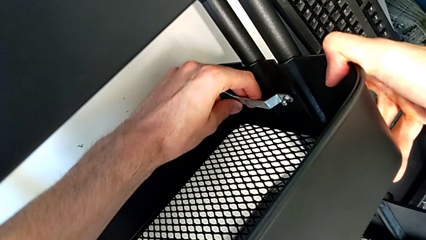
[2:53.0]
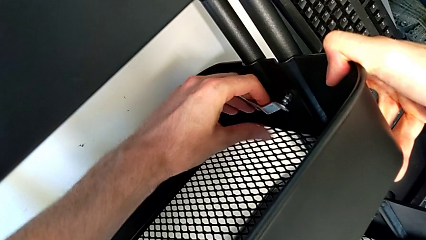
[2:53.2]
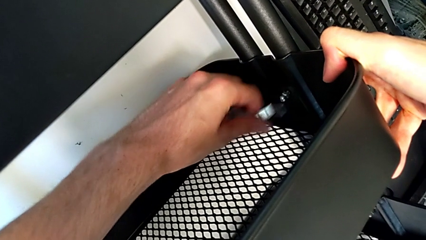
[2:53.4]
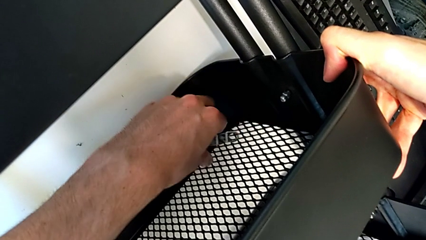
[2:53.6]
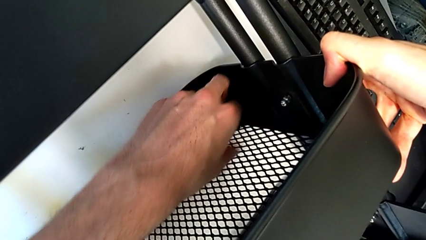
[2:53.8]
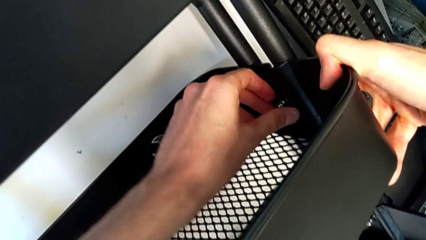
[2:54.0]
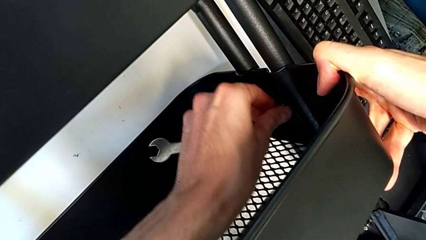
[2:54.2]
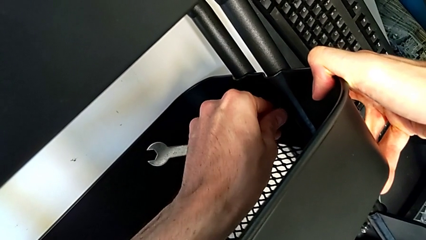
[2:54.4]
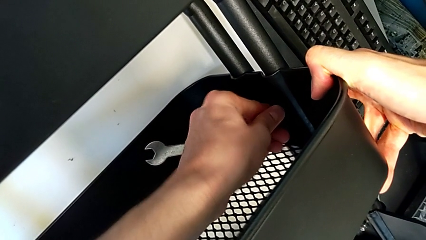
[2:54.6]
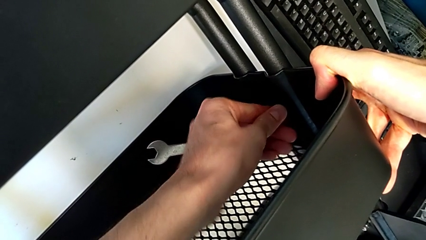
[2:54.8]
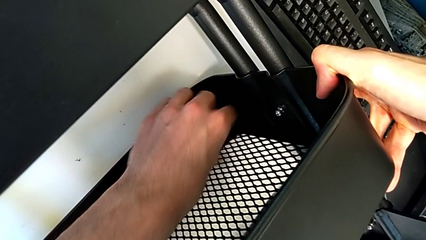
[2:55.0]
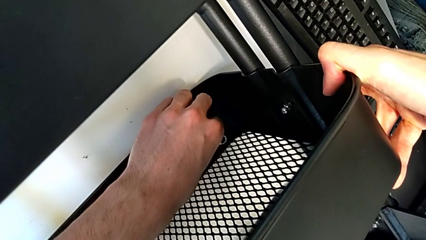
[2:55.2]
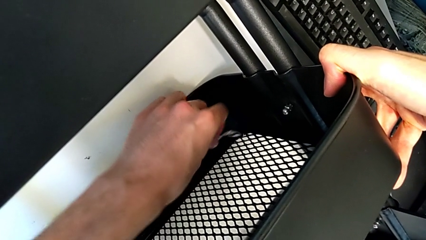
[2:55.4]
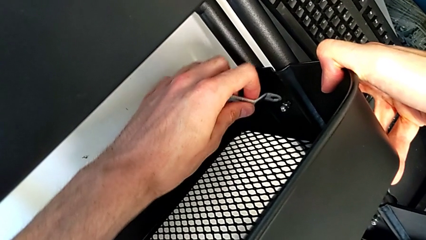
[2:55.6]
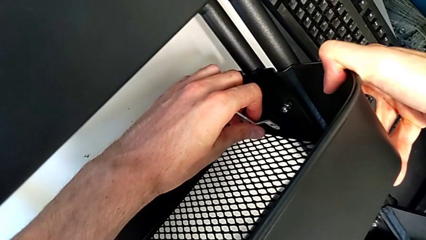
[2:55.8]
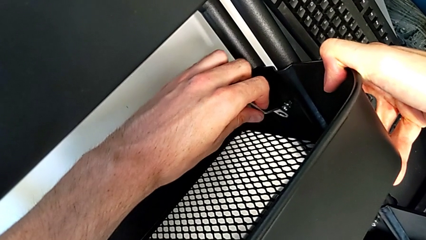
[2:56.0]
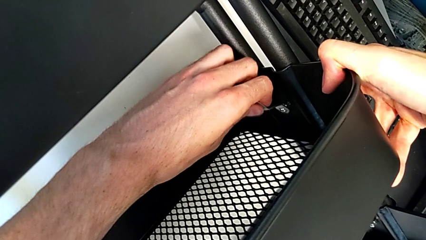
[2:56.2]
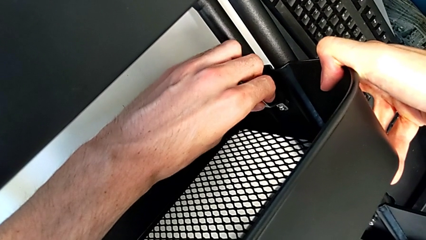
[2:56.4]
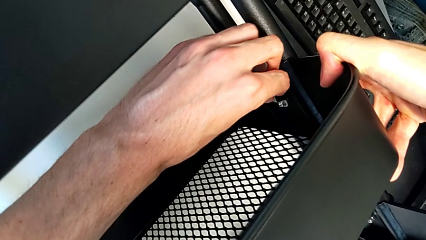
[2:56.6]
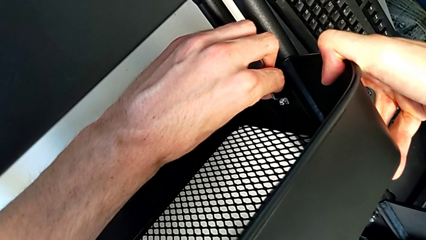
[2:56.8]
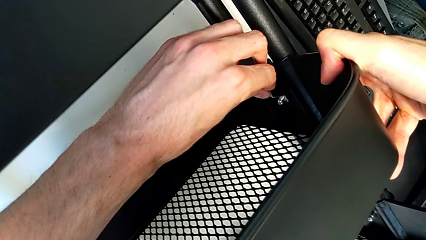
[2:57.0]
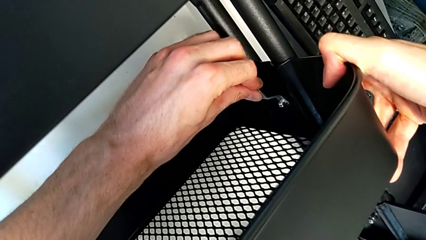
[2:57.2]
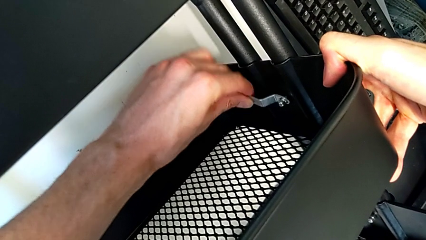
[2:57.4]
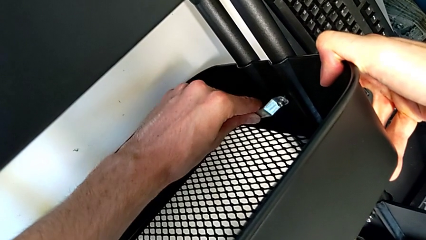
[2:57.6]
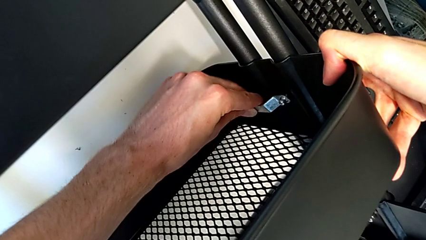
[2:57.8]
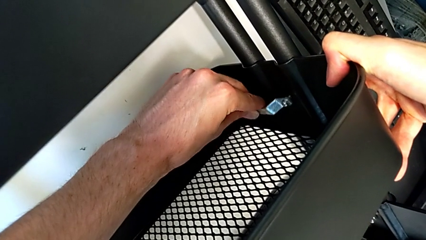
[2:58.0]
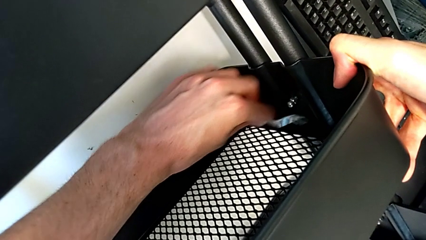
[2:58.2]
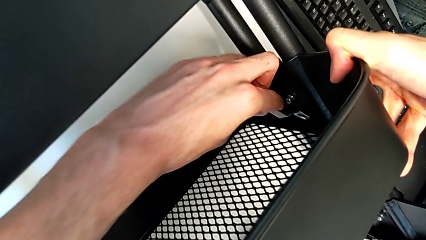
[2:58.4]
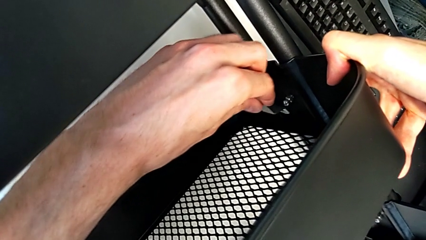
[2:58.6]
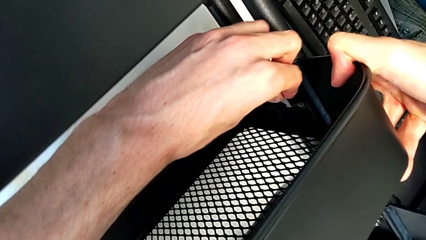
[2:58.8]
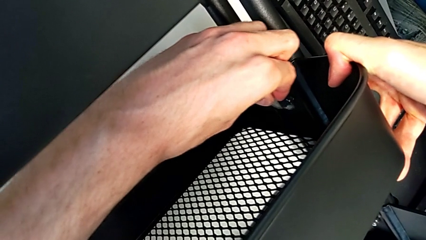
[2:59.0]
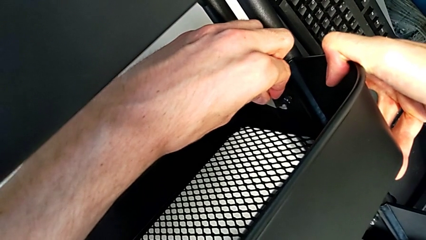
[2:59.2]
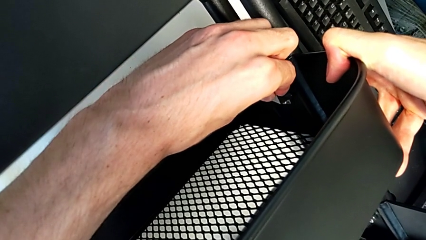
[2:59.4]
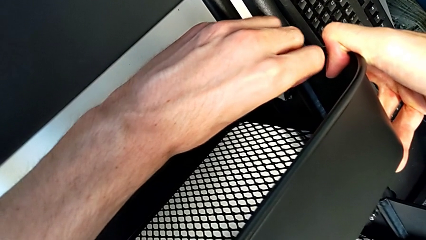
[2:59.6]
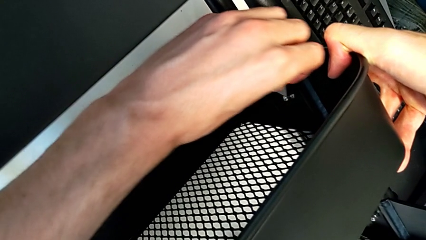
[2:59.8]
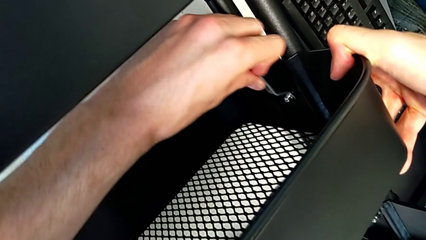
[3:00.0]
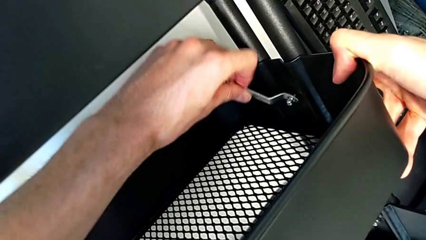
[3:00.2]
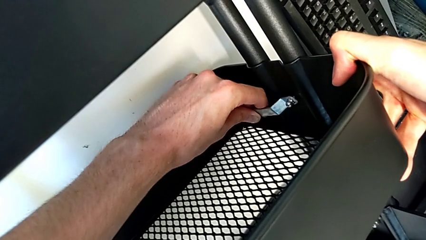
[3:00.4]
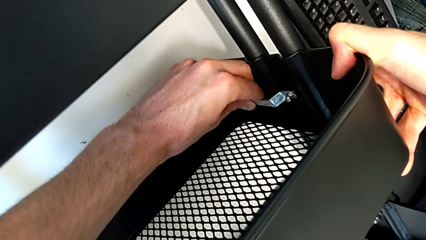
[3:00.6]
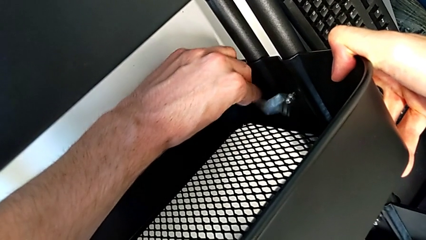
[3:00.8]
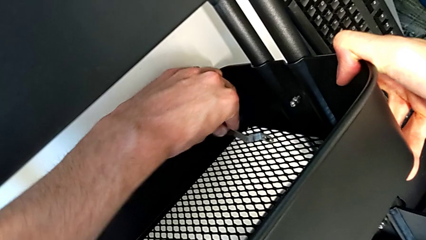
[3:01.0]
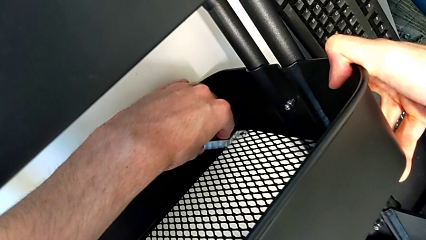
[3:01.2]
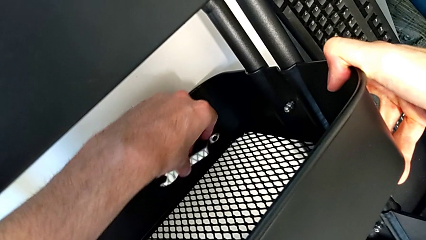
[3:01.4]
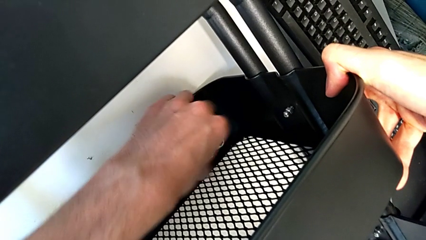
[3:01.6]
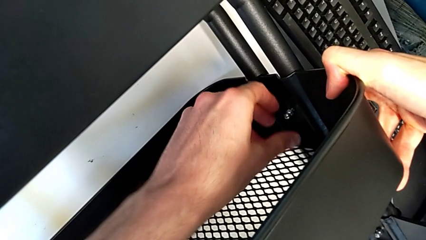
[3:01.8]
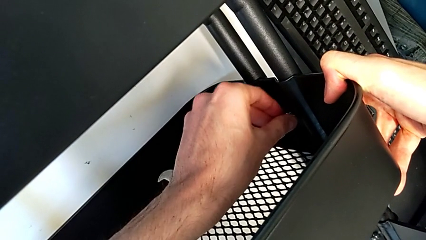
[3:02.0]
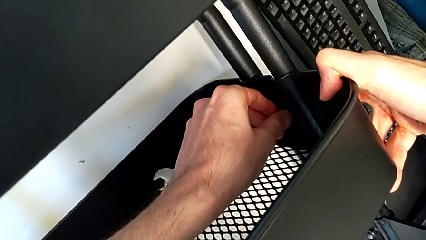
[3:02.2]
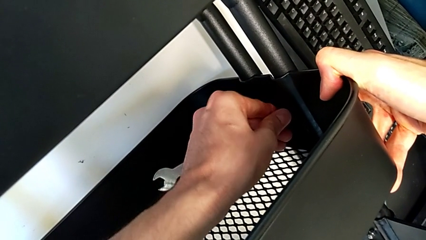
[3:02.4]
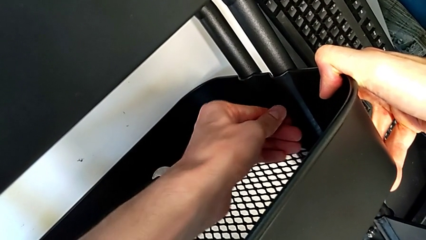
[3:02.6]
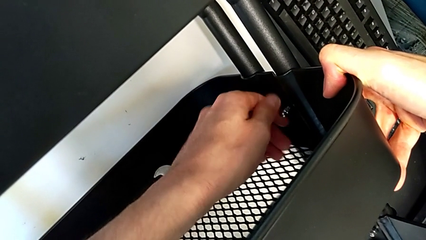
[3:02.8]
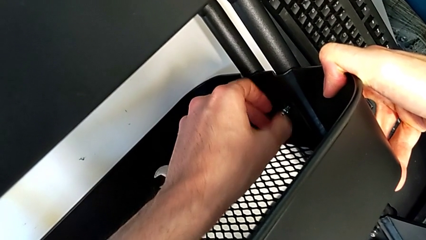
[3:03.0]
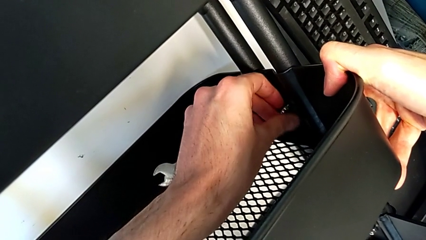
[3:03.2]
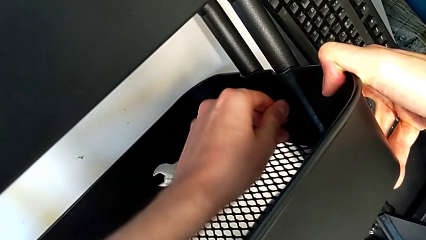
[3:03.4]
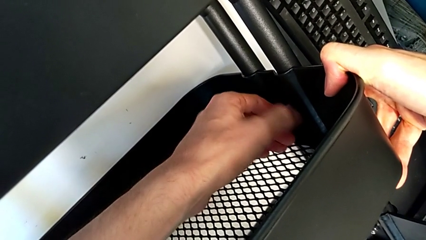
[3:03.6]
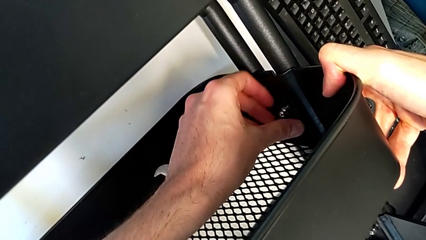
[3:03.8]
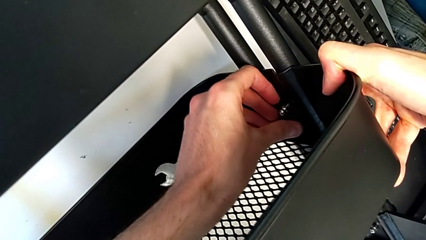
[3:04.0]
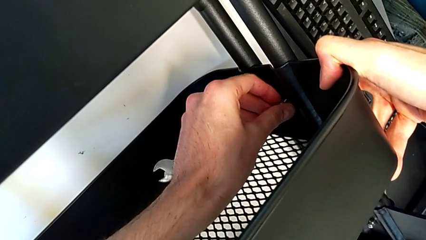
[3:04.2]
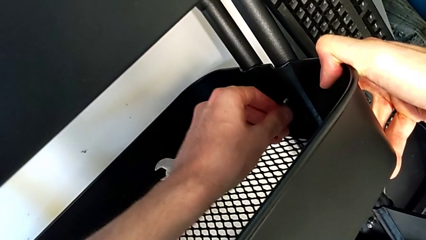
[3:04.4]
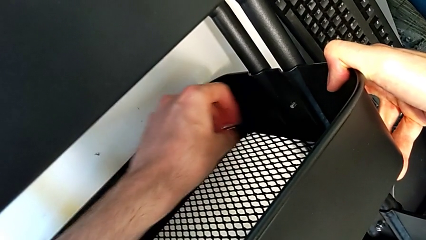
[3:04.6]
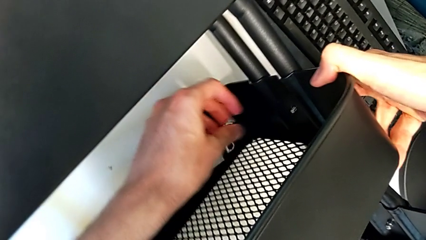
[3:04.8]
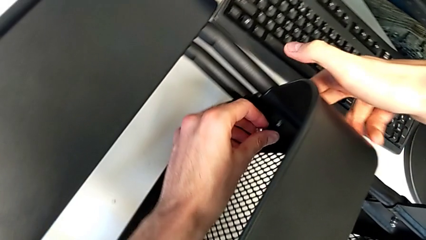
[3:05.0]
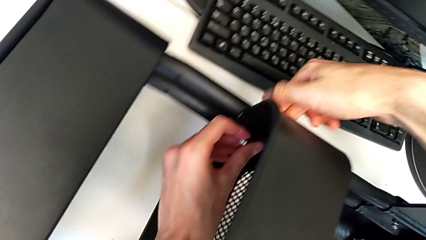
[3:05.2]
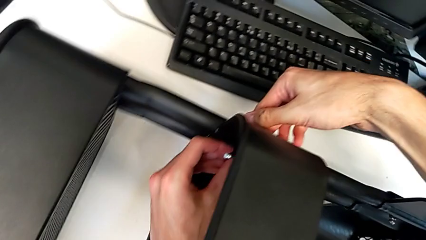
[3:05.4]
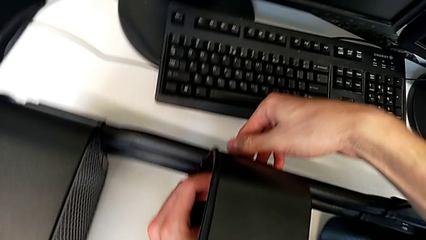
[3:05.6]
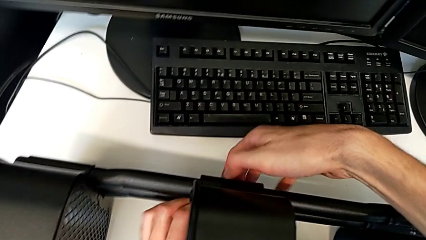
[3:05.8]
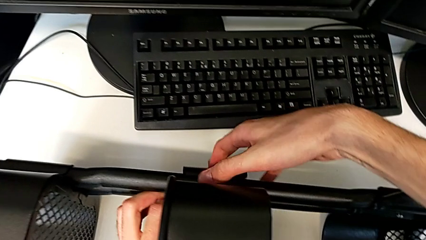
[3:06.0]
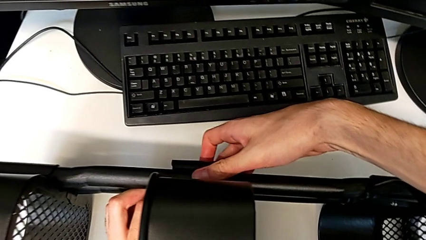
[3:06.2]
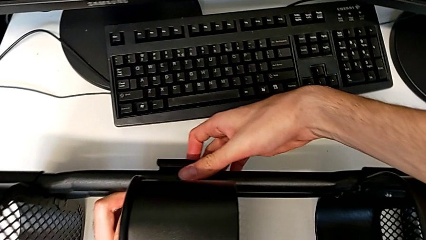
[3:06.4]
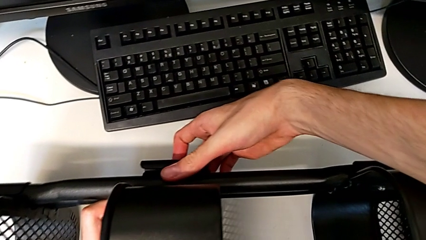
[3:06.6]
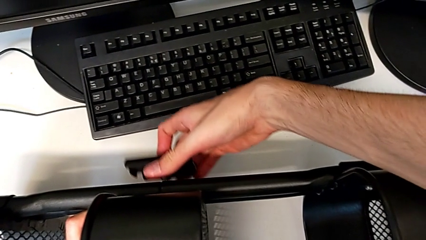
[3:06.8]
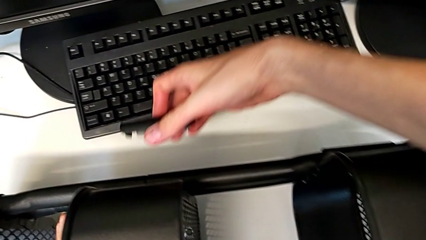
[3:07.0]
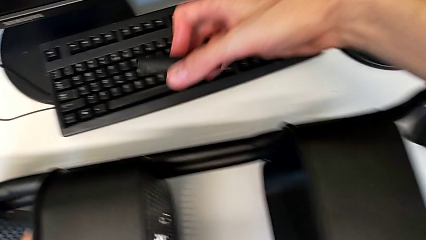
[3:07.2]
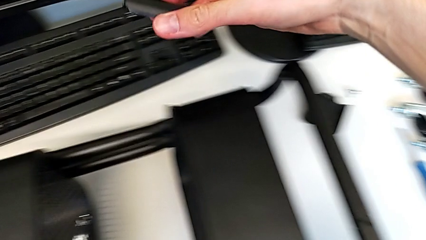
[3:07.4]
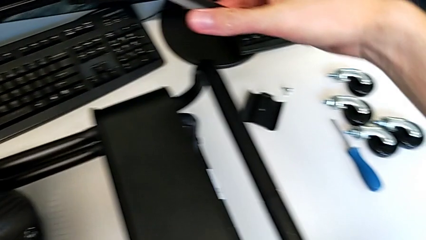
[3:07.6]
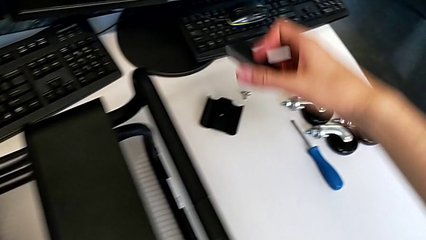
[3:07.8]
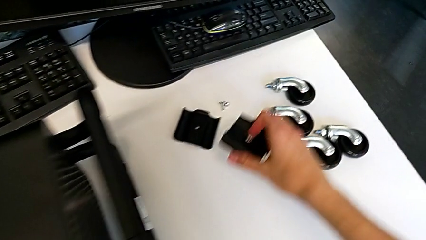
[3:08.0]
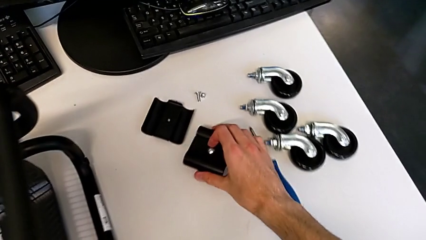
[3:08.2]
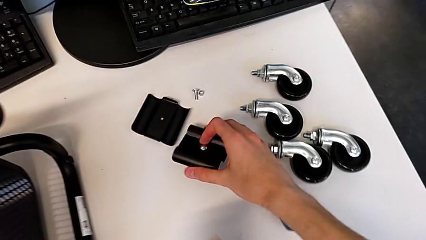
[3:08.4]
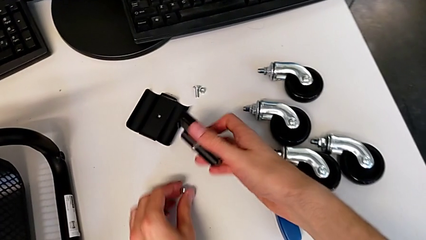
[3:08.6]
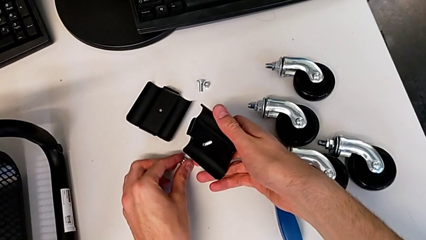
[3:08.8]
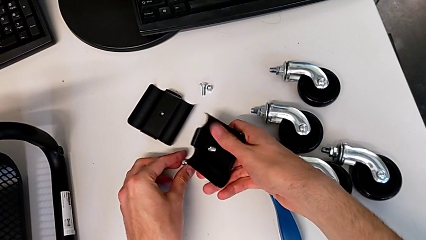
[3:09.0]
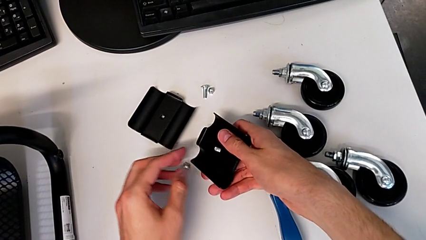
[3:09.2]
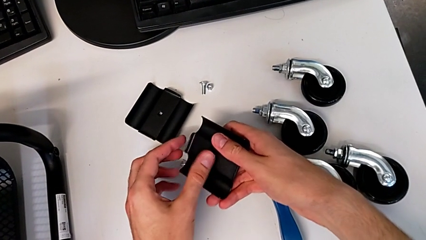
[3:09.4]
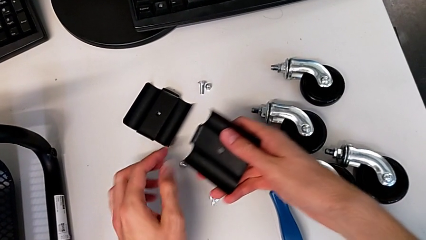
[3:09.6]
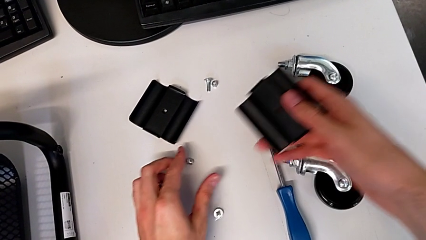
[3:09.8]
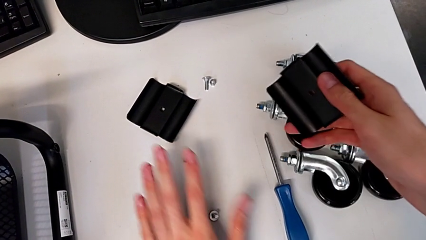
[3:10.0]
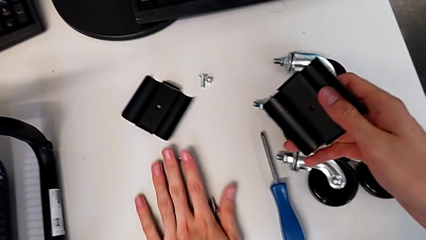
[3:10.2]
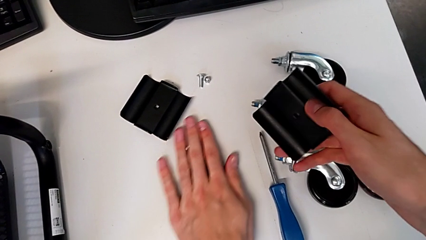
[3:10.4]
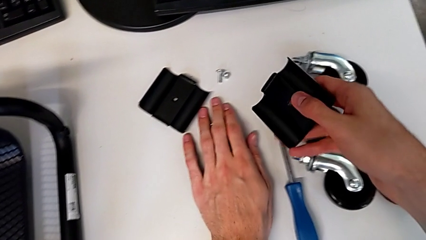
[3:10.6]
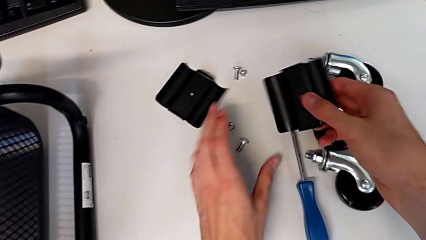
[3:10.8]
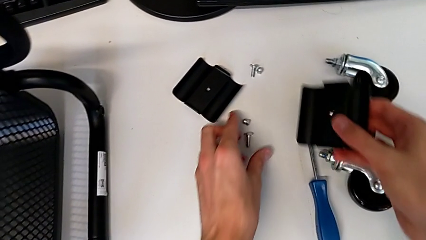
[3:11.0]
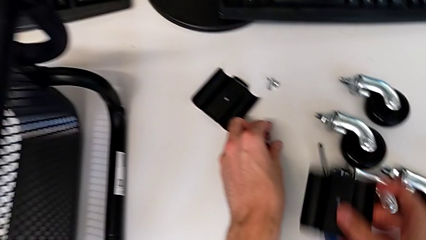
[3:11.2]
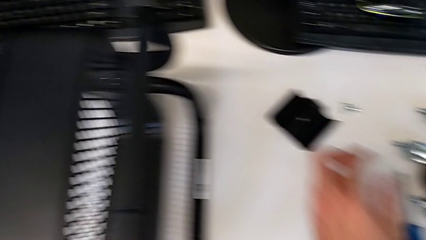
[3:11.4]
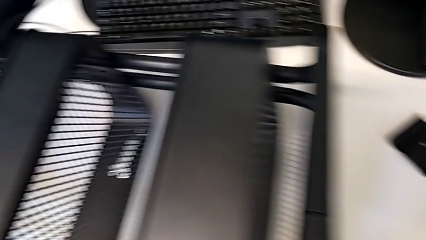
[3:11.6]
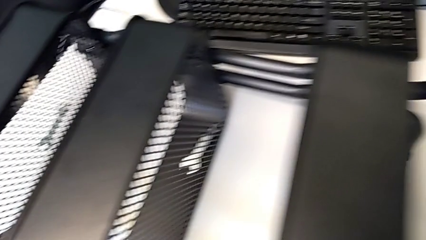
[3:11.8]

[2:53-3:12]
The camera wearer is disassembling the screws of the middle tray. They withdraw the hexagonal wrench, unscrew the hexagon cap nut, grab the hexagonal wrench, insert it, unscrew the hexagon cap nut, withdraw the hexagonal wrench, place it, unscrew the hexagon cap nut, disassemble it, disassemble the bracket, place the bolt and place the bracket.
